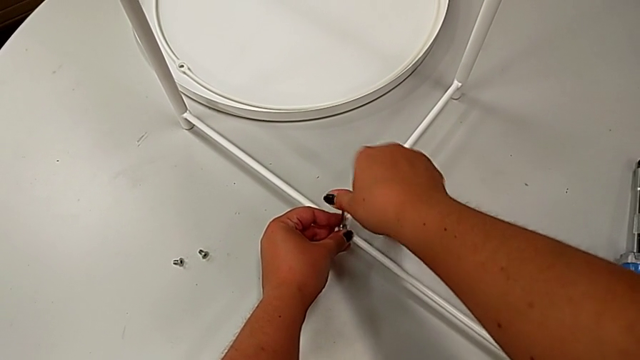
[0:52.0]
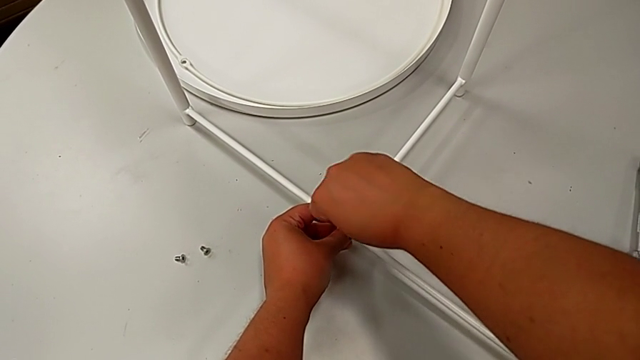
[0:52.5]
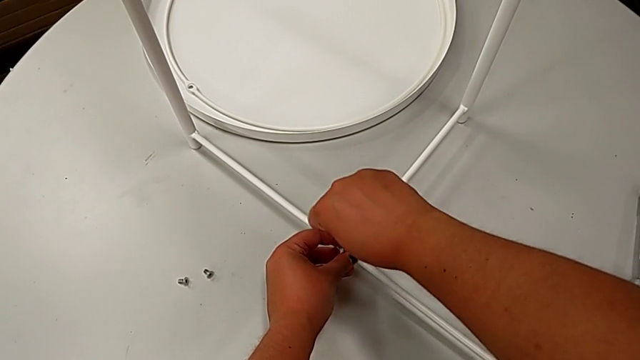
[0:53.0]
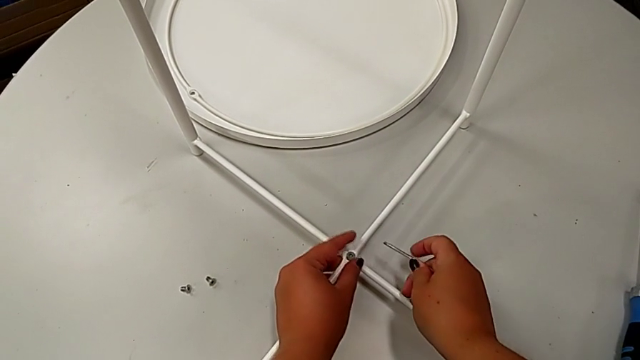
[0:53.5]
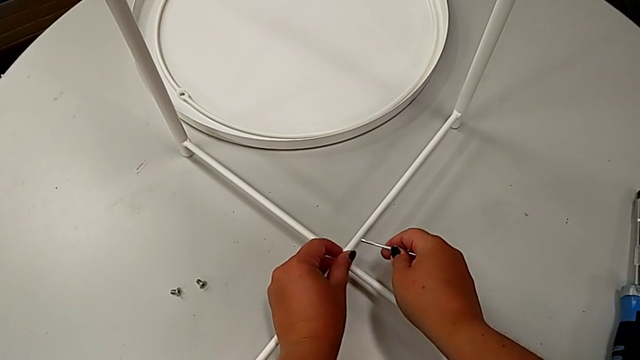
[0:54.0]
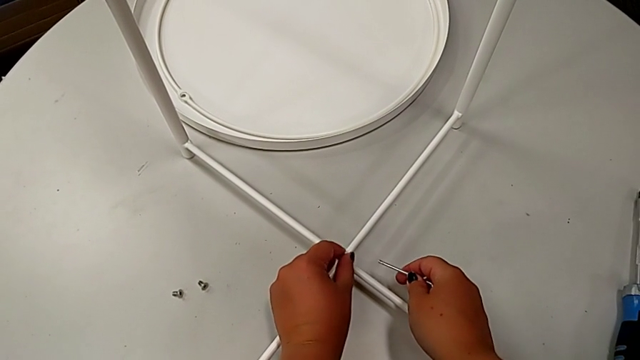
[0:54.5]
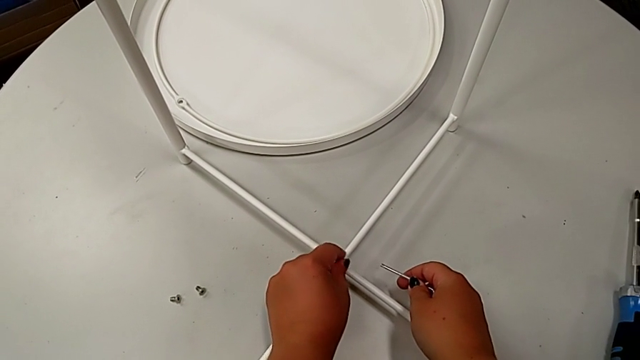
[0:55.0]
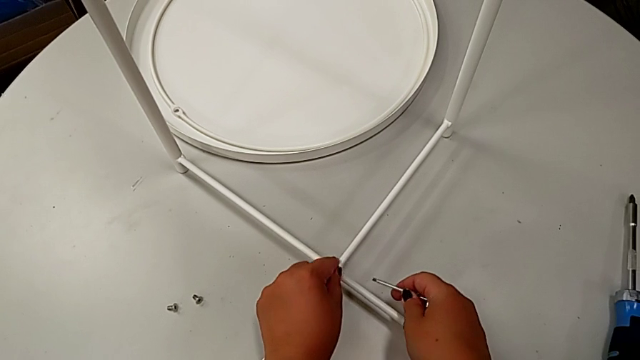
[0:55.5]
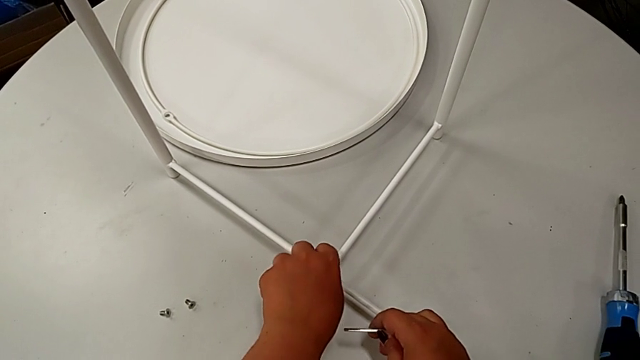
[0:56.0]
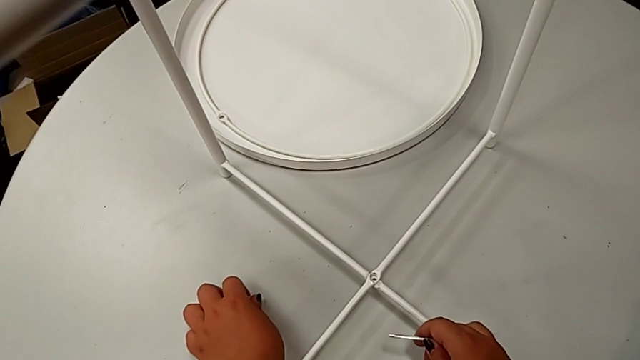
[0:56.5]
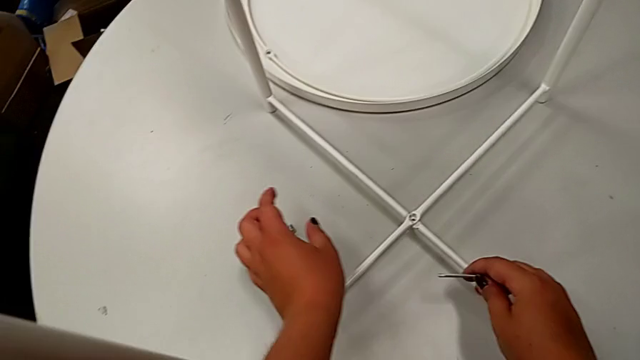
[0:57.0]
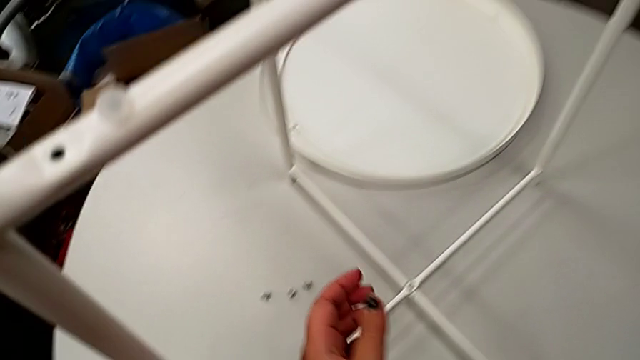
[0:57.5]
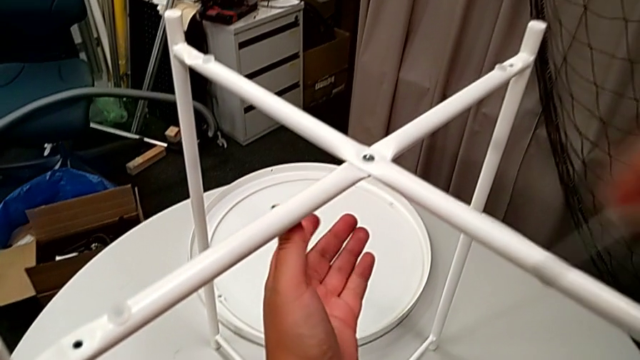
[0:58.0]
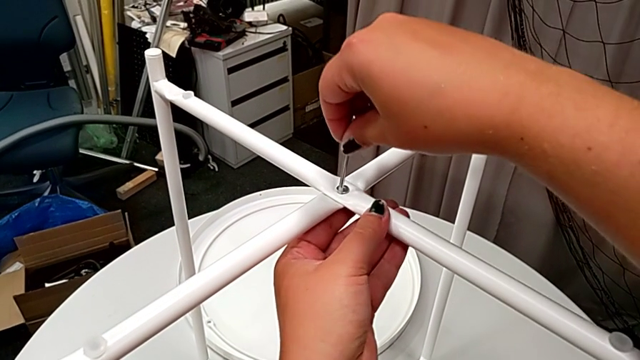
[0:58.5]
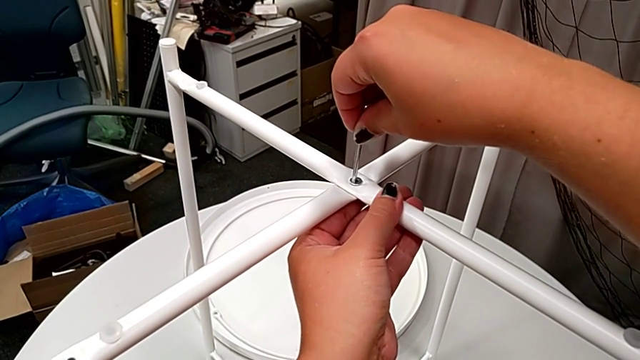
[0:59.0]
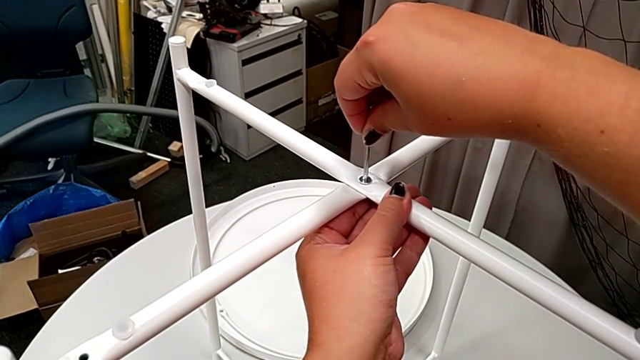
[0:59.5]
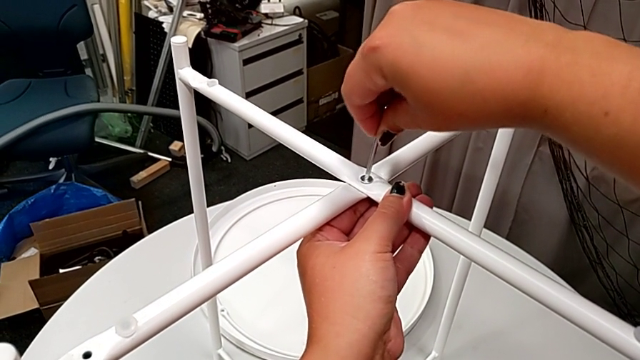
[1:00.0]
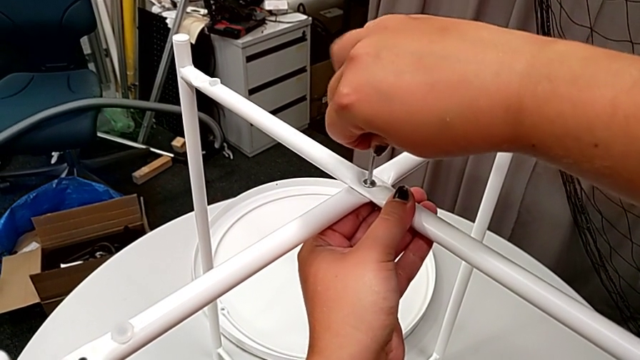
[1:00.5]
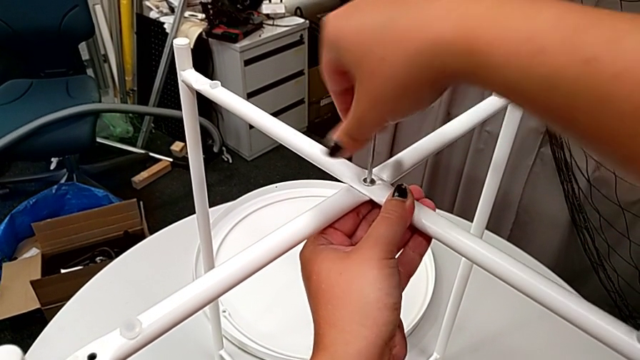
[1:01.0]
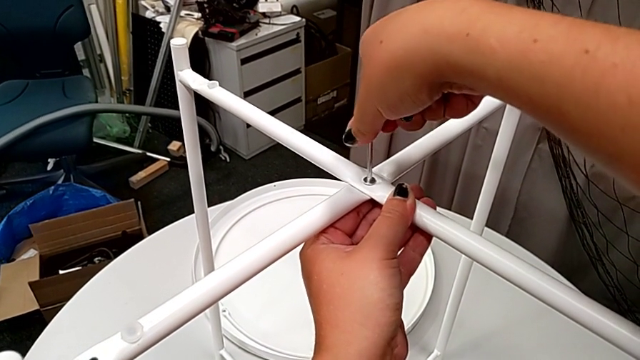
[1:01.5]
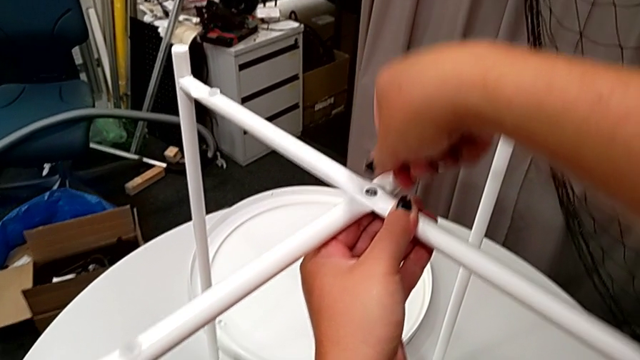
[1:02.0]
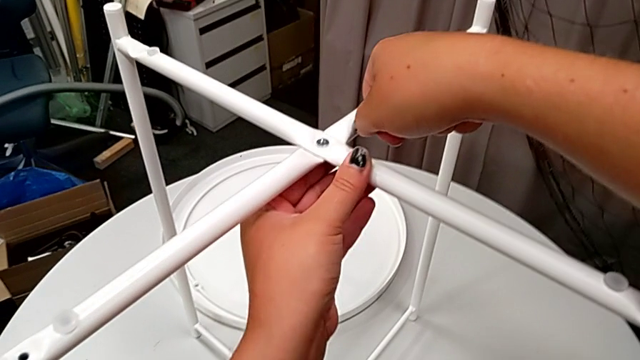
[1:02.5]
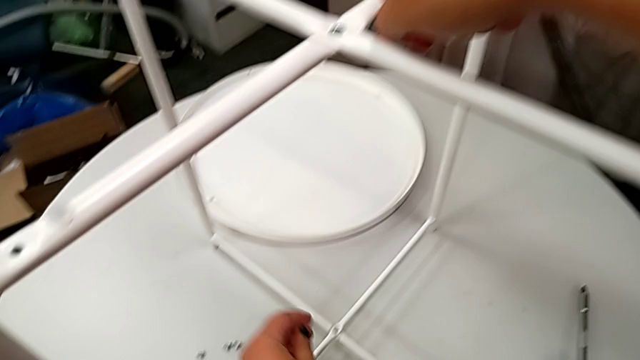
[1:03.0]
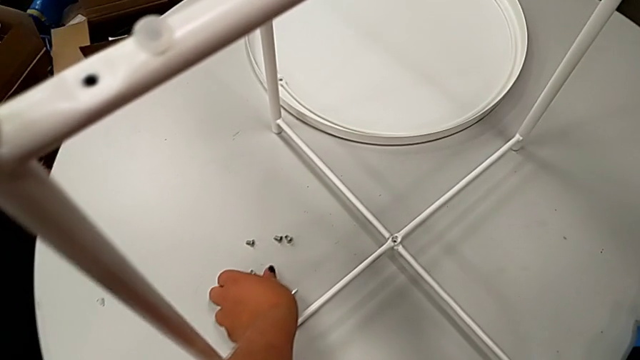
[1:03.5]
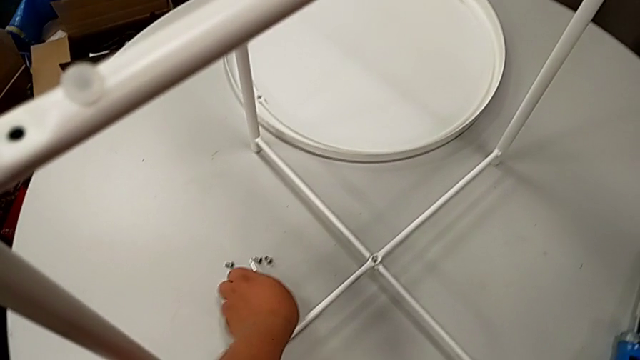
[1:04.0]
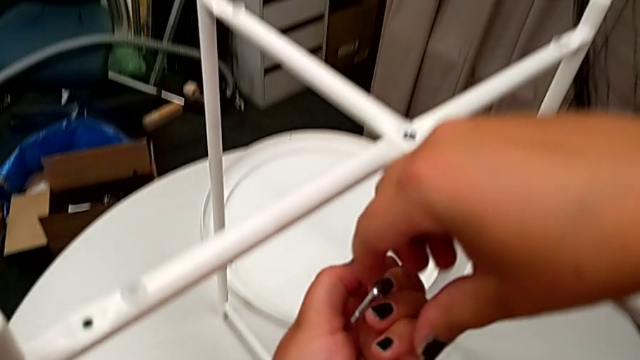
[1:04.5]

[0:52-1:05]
The camera wearer is unscrewing the legs of the chair. They withdraw the Allen wrench, unscrew the hex socket head, disassemble it and place it. They insert the Allen wrench, unscrew the hex socket head, wrongly drop the Allen wrench and grab it twice.

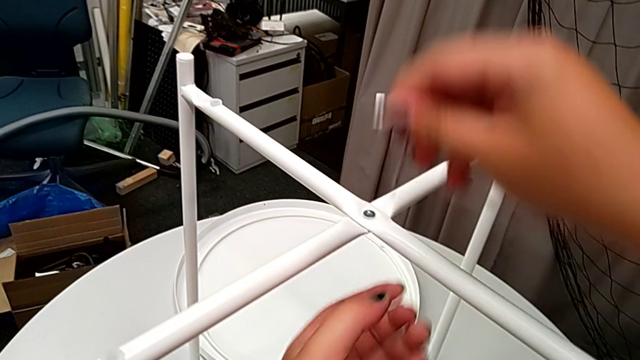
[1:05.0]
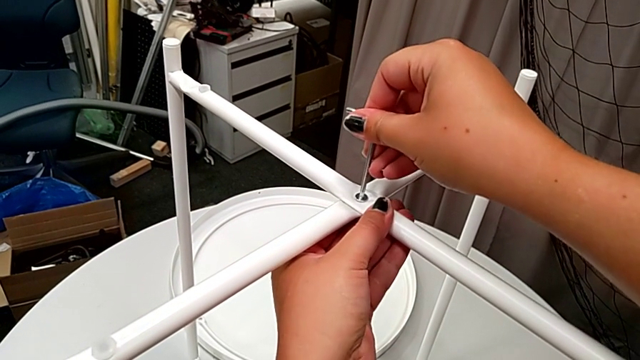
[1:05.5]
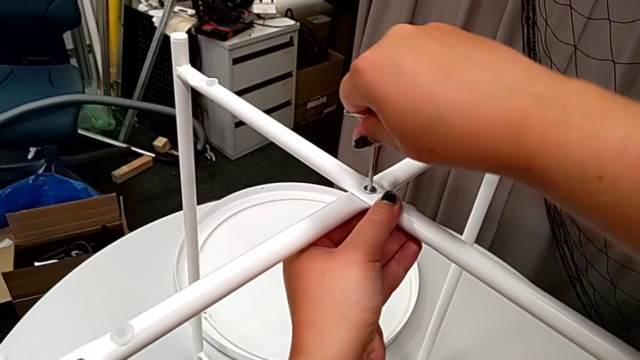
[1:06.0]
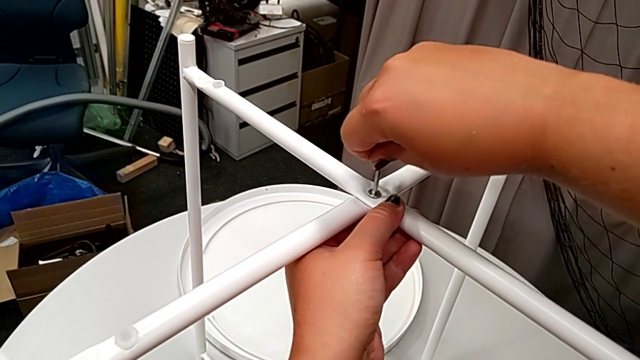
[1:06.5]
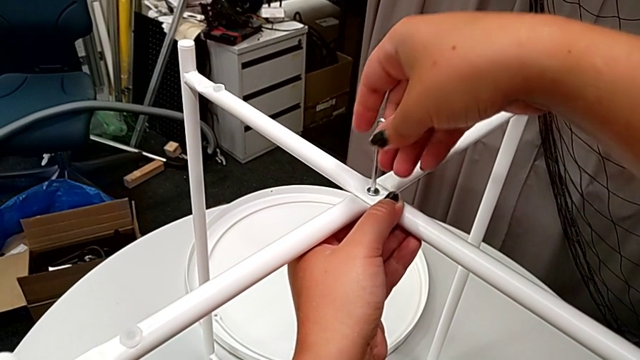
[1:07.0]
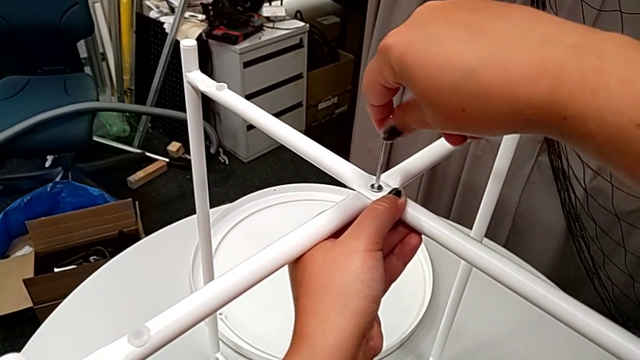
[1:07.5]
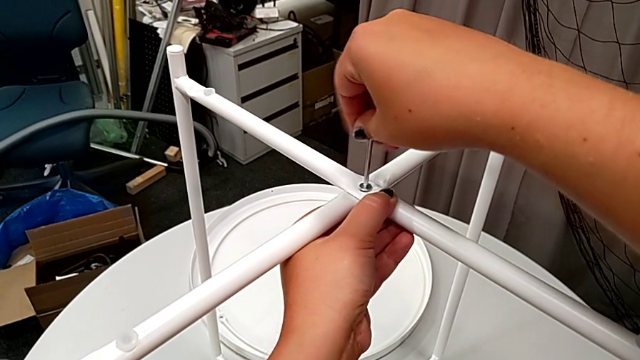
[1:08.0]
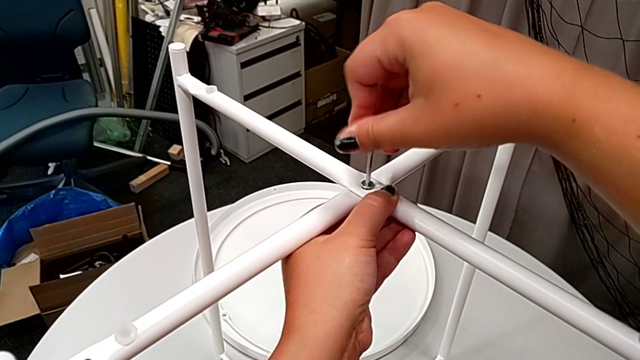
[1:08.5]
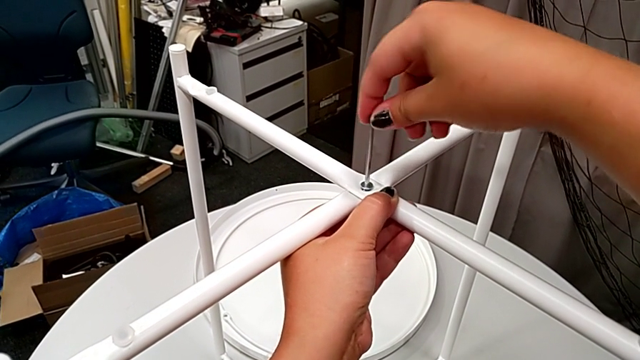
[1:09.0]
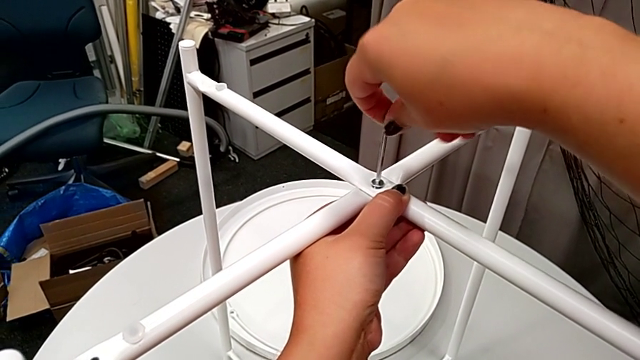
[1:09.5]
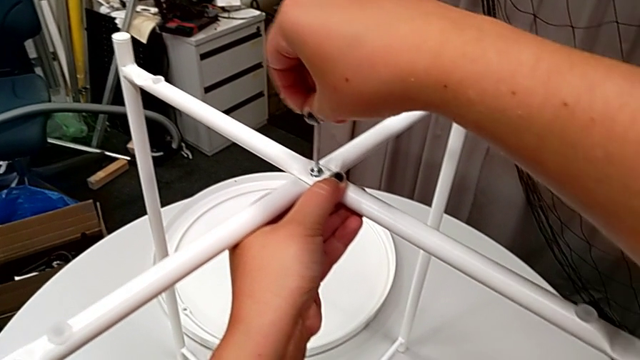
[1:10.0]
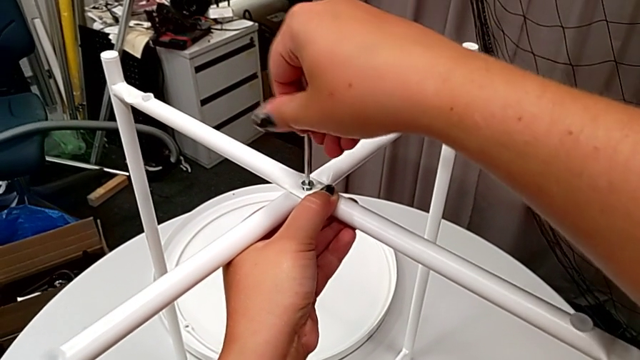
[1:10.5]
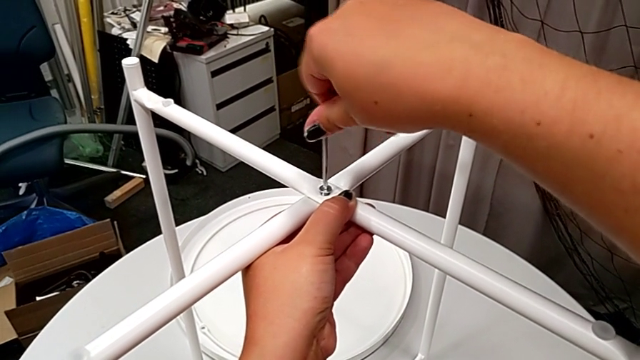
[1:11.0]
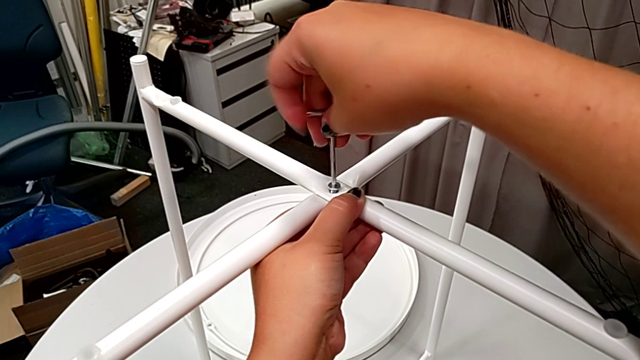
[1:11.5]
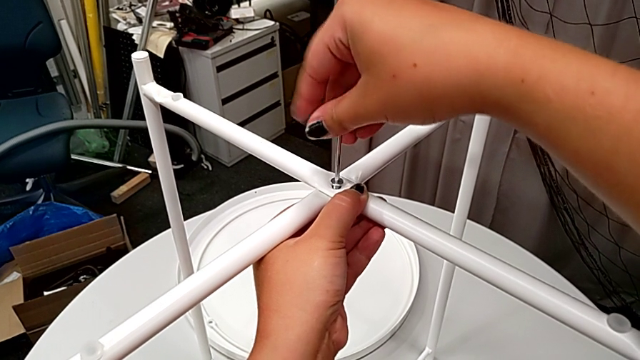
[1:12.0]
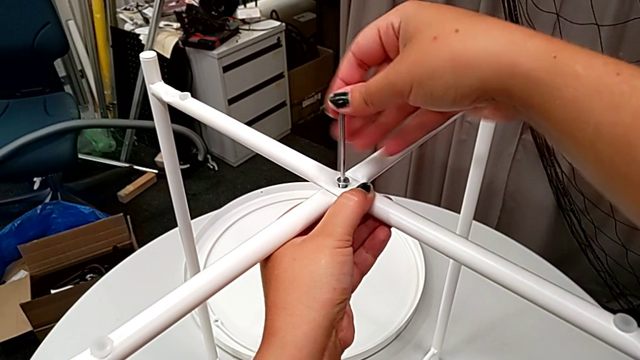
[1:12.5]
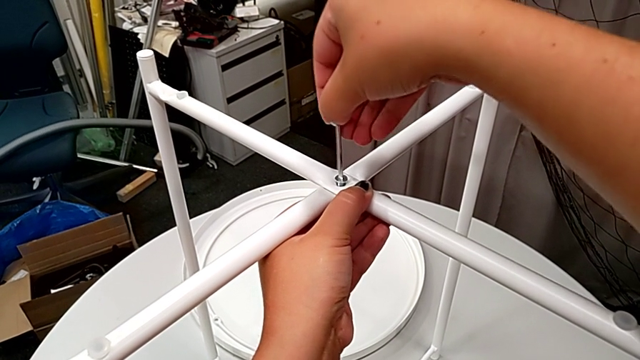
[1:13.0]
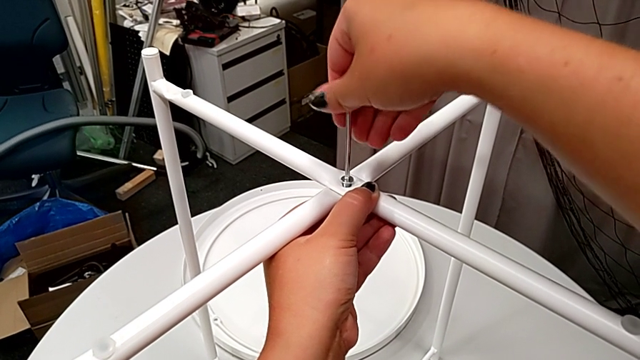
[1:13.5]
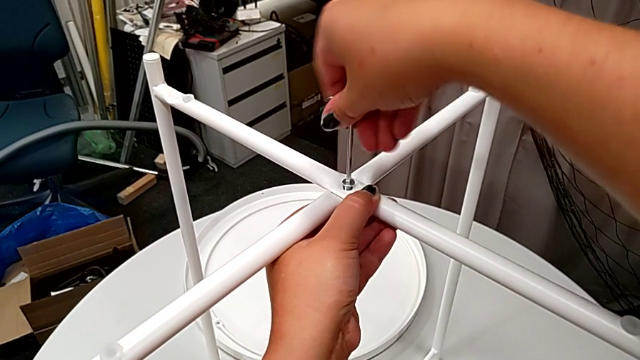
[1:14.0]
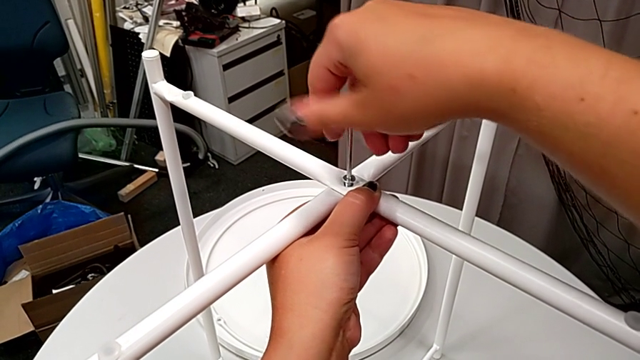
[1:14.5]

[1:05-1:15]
The camera wearer is unscrewing the legs of the chair. They insert the Allen wrench, unscrew the hex socket head and withdraw the Allen wrench.
